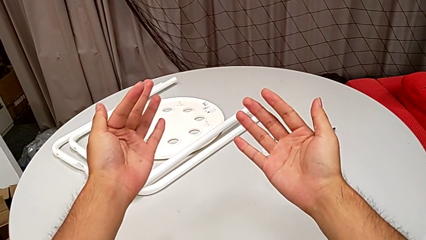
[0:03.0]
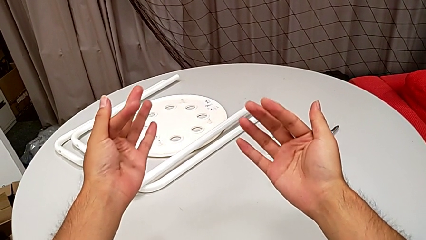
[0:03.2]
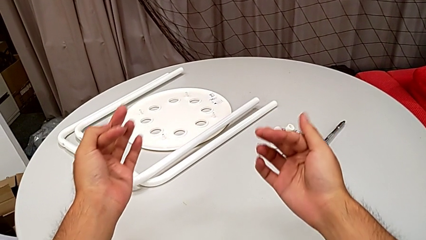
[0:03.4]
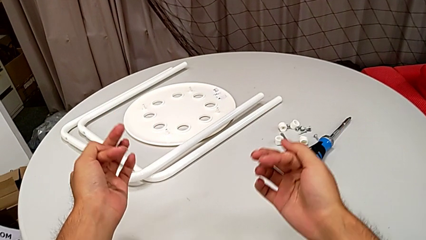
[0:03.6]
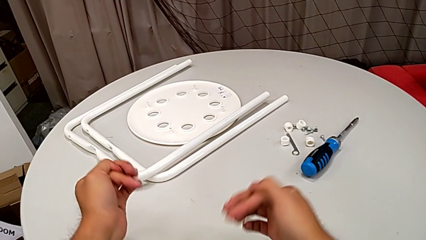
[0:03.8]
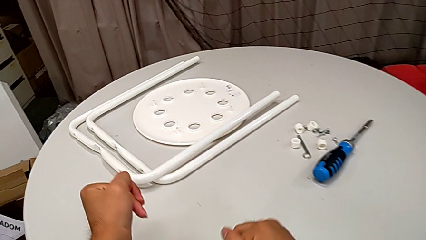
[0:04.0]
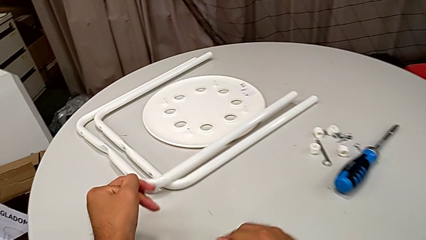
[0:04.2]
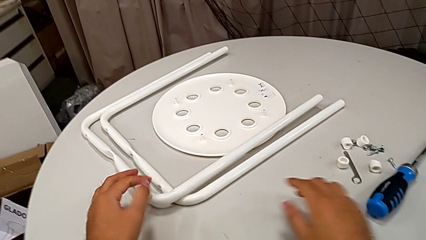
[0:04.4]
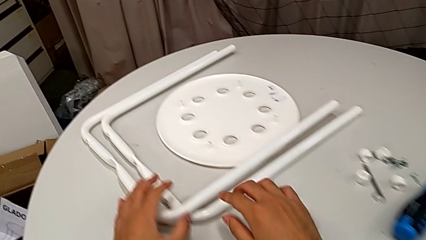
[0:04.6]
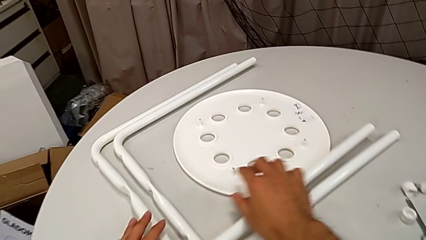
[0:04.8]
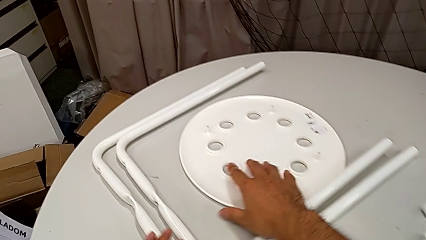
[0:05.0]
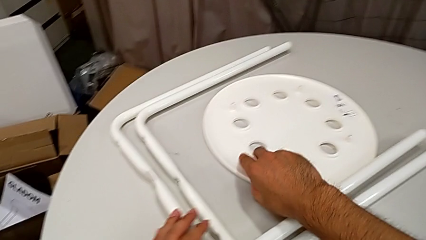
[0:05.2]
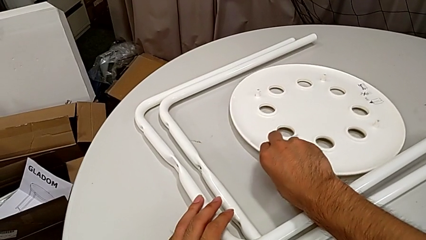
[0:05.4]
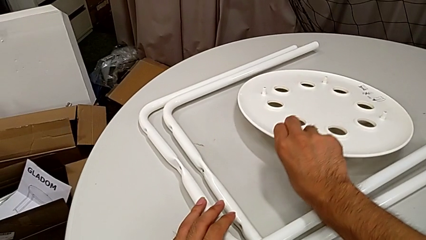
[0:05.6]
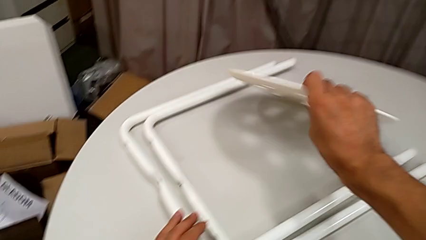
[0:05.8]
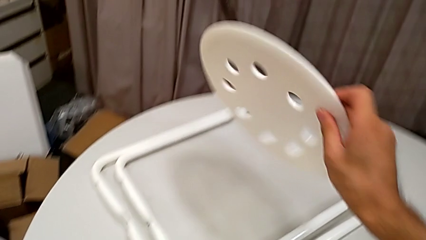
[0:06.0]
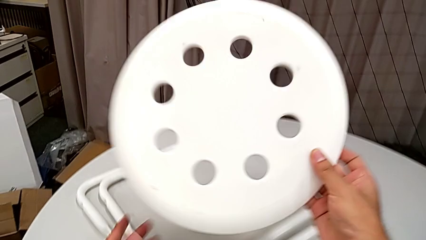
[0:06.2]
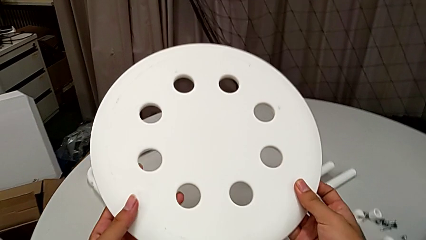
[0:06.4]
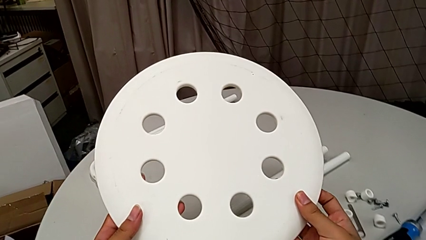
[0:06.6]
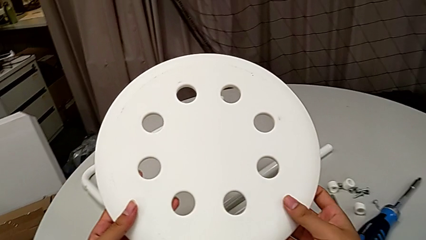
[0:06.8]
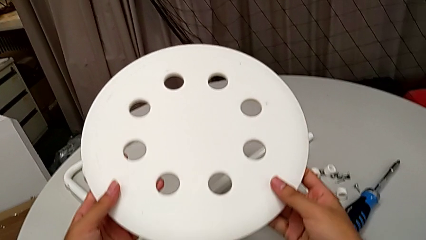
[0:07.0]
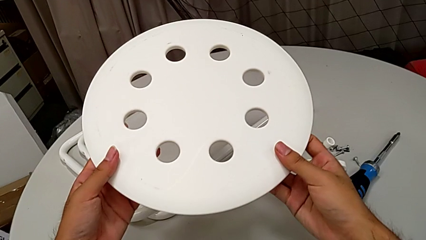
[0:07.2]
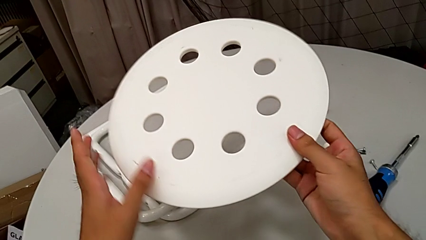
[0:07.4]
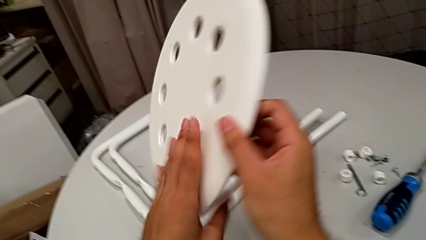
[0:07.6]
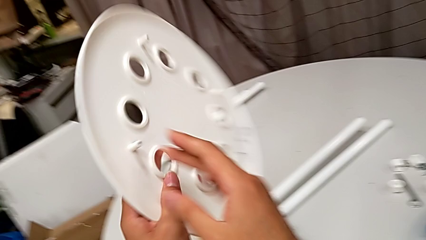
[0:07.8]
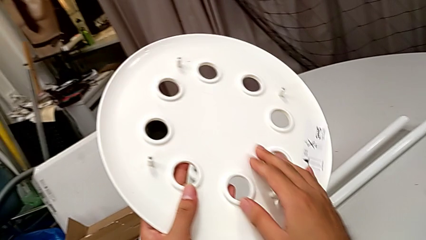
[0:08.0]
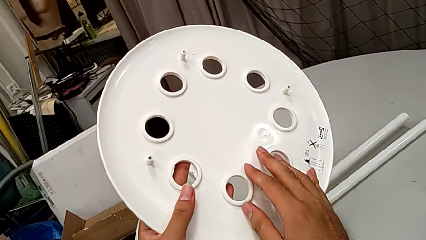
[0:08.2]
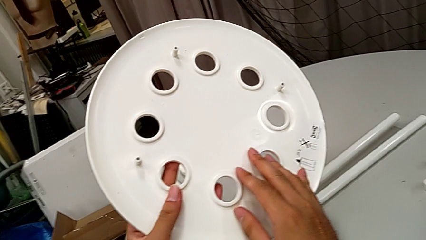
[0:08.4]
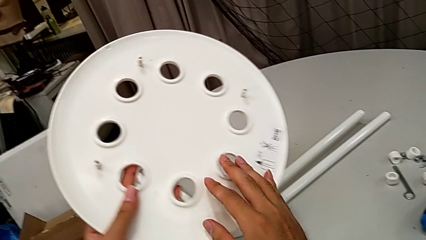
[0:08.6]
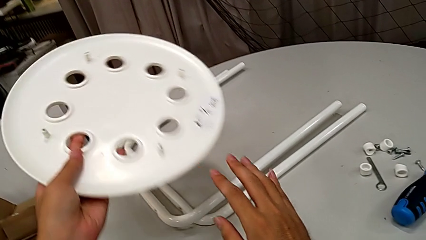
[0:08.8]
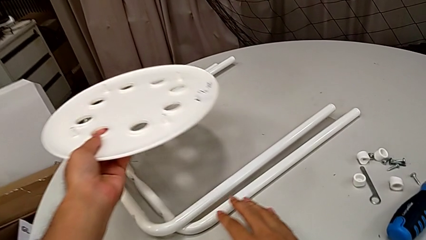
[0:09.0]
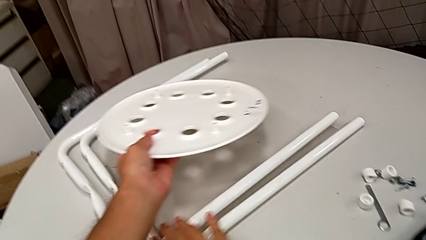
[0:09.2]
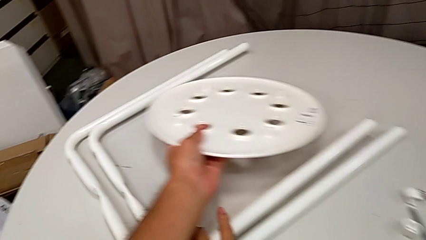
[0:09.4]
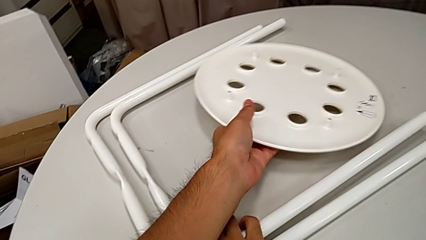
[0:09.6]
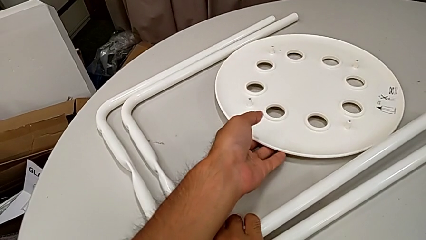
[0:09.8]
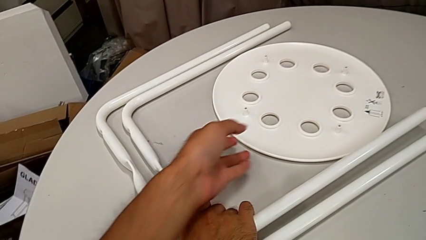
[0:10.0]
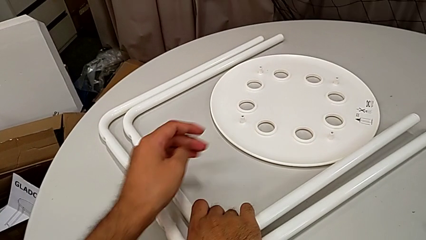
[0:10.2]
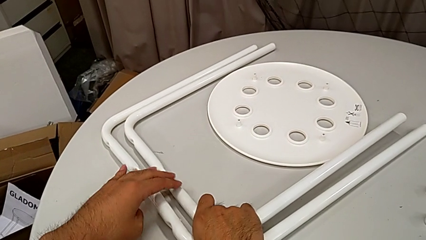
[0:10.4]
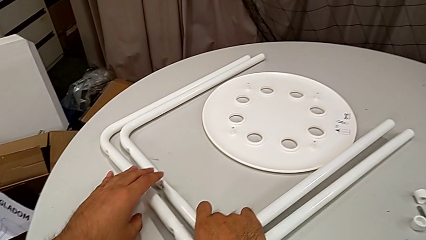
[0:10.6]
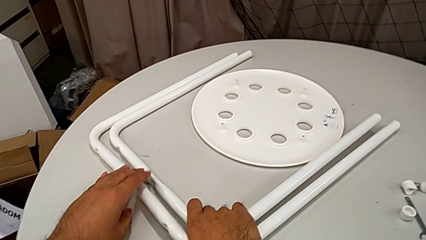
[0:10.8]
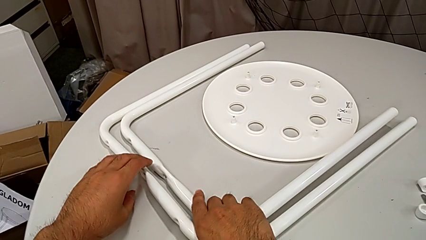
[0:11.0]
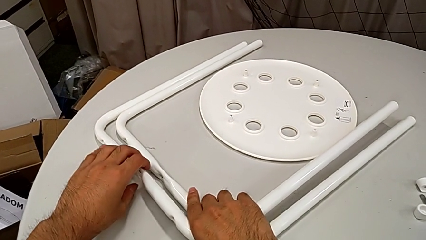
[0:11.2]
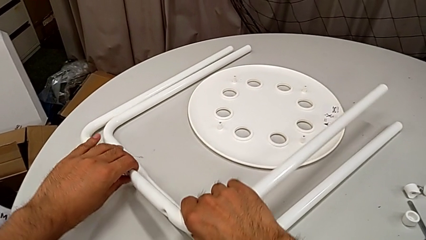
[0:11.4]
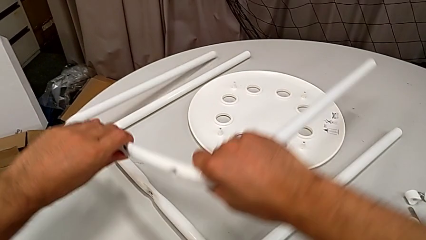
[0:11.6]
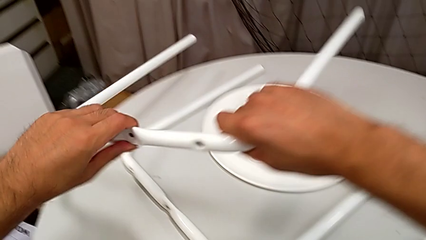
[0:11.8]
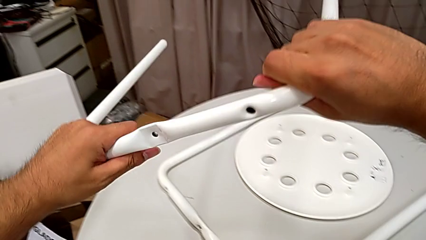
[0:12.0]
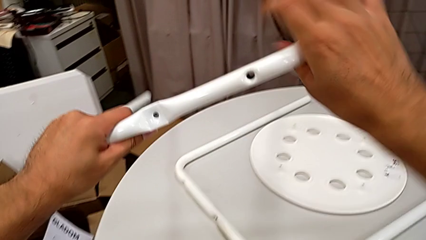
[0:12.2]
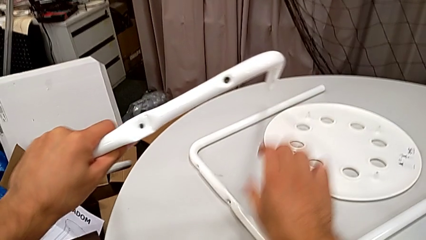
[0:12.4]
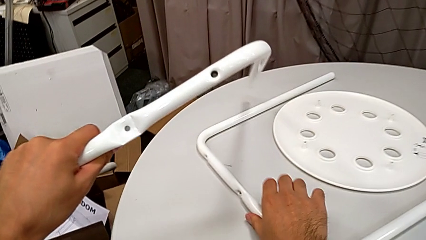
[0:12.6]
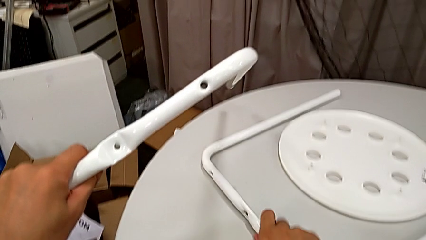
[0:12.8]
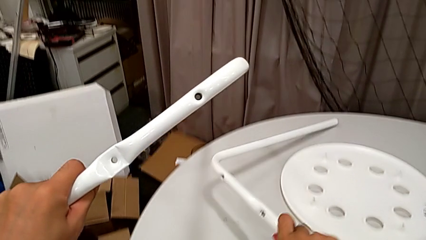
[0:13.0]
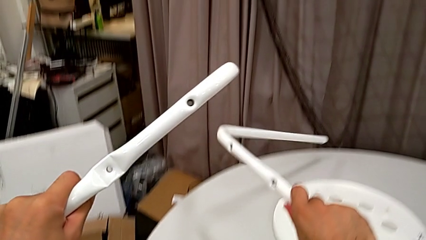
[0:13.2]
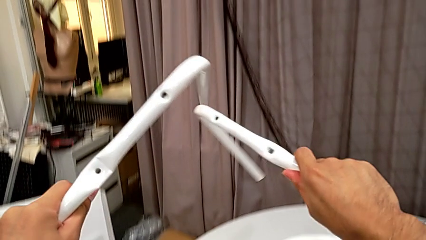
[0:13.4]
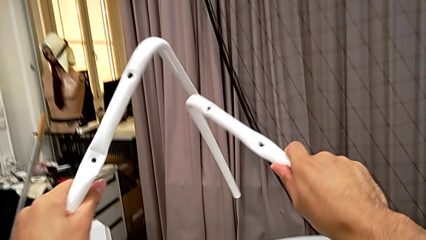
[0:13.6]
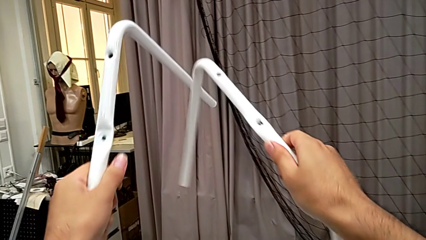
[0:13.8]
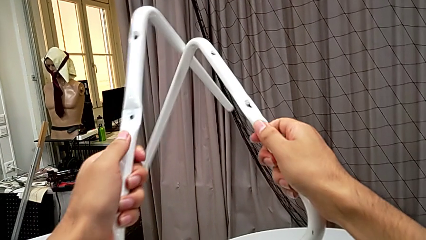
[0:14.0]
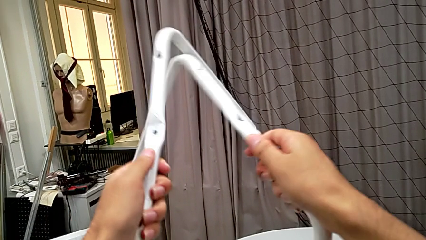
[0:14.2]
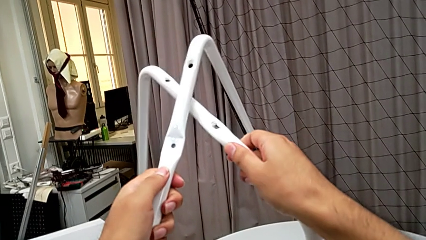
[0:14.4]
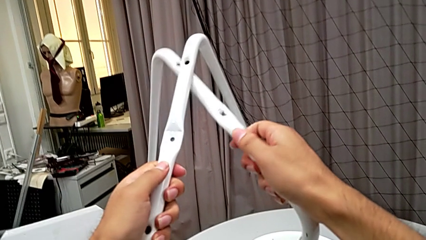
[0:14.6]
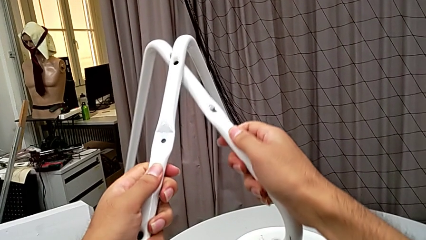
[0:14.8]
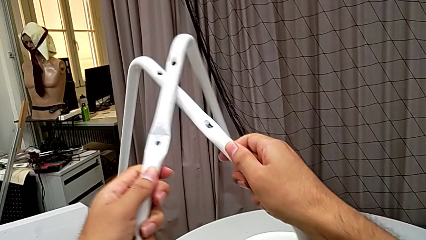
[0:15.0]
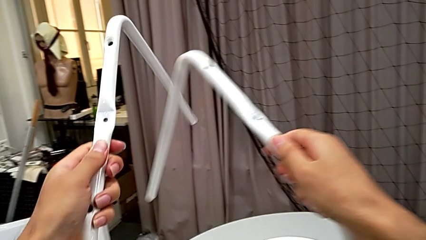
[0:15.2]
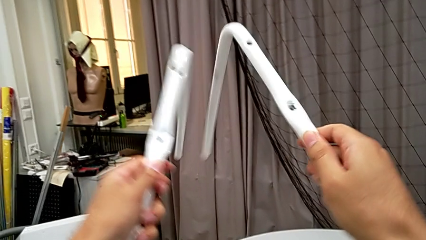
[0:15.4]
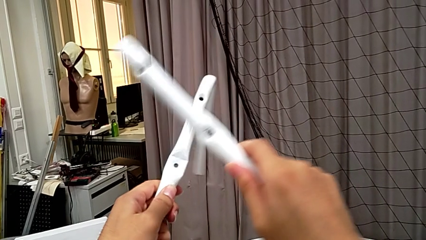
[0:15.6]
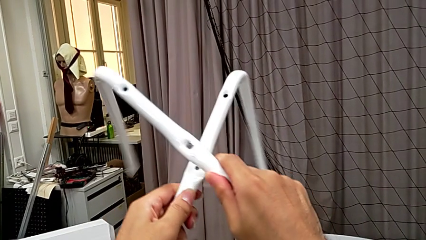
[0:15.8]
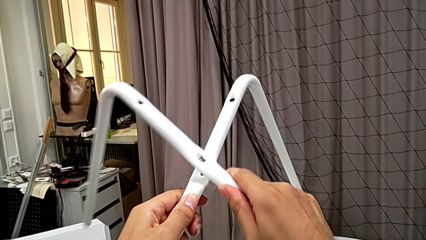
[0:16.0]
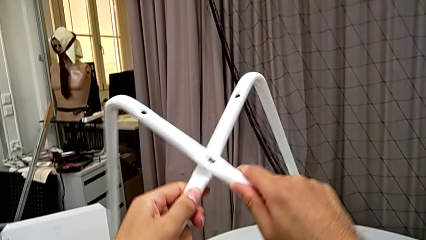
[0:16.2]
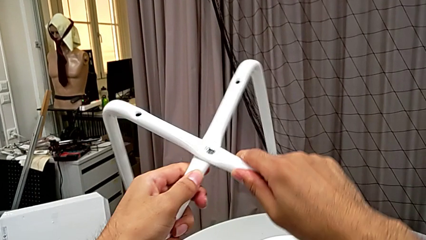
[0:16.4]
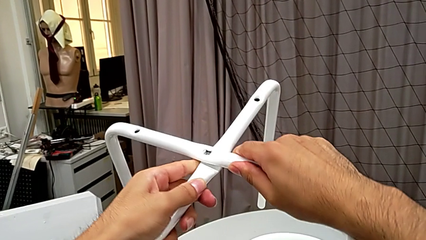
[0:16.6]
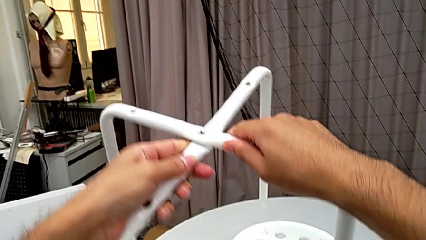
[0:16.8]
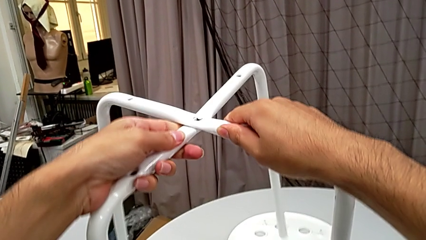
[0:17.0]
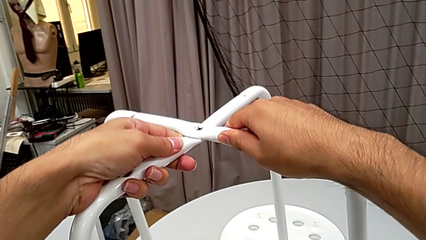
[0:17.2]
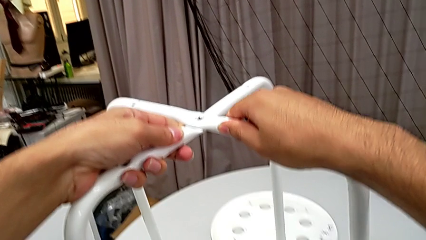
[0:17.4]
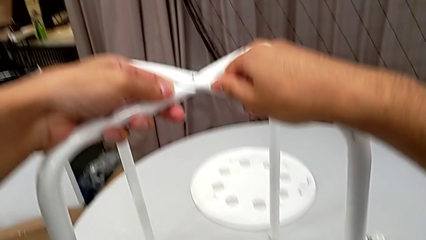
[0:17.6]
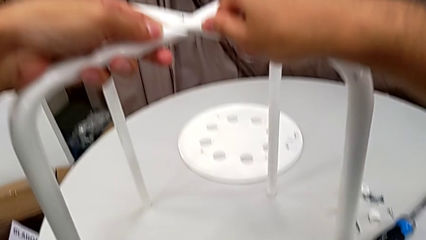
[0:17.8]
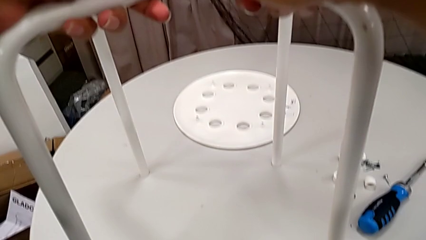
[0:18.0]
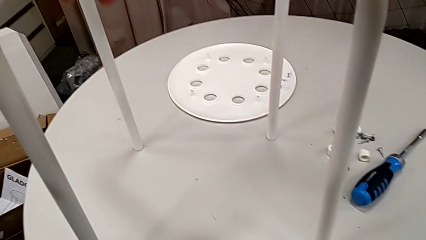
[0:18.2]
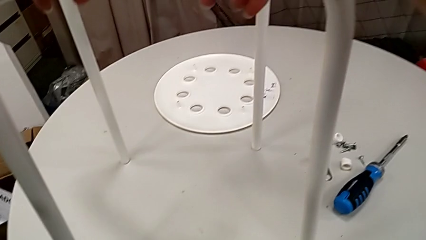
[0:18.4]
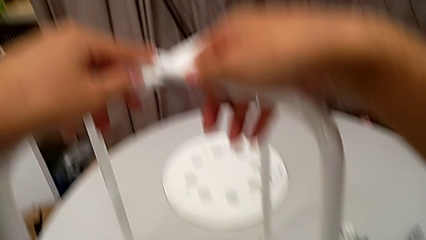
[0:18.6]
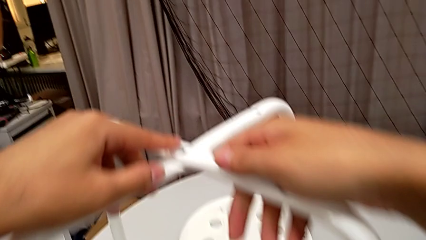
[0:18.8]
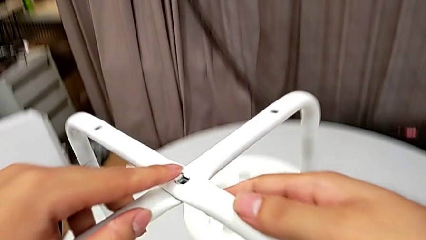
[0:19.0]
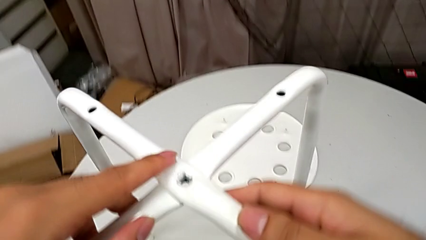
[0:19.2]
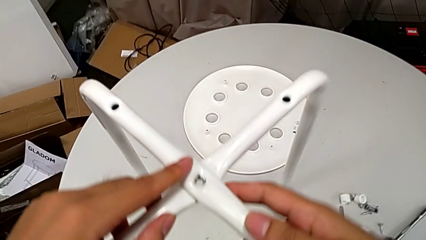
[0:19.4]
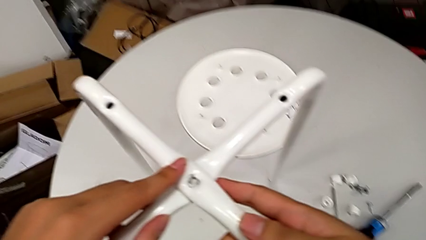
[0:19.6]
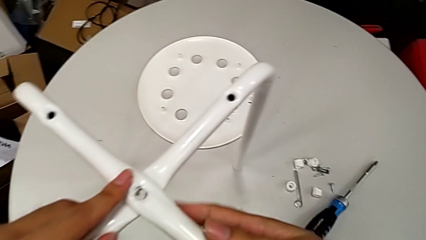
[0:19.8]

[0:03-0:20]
The camera wearer is assembling the legs together. They wrongly grab and inspect the seat, place it with the left hand, lift the first leg, lift the leg, wrongly place it, align it and place it.
